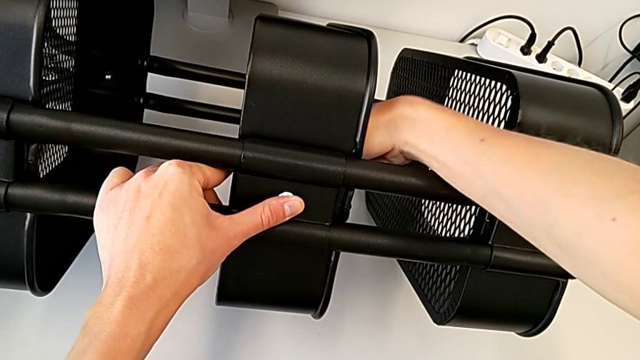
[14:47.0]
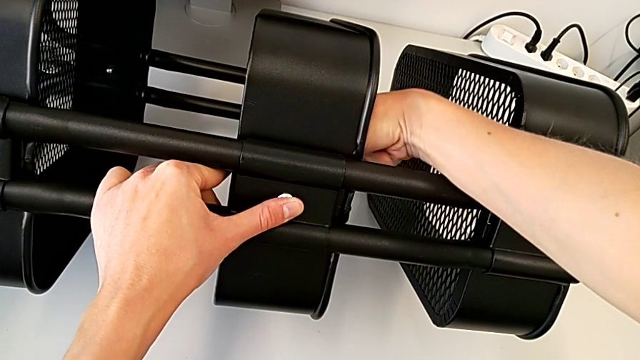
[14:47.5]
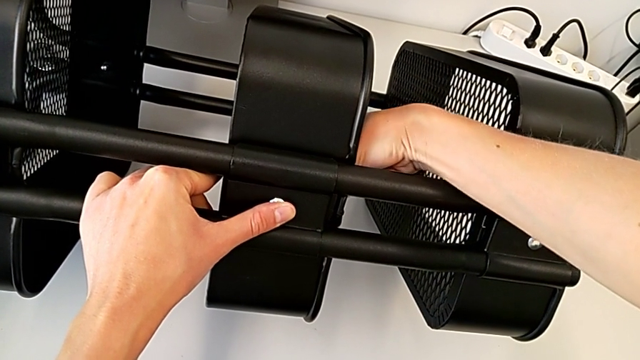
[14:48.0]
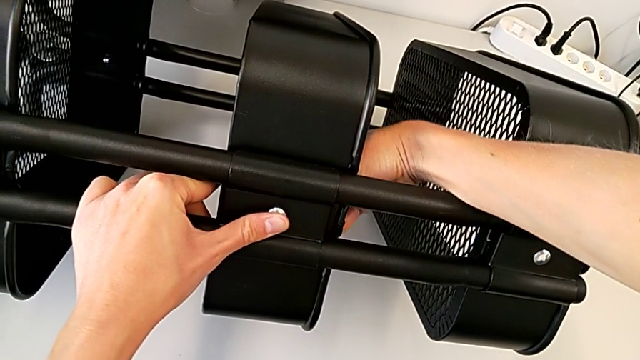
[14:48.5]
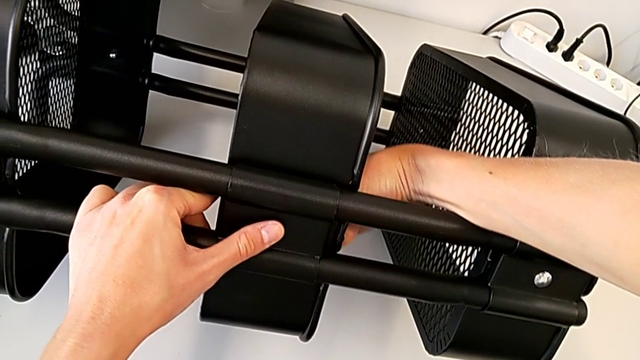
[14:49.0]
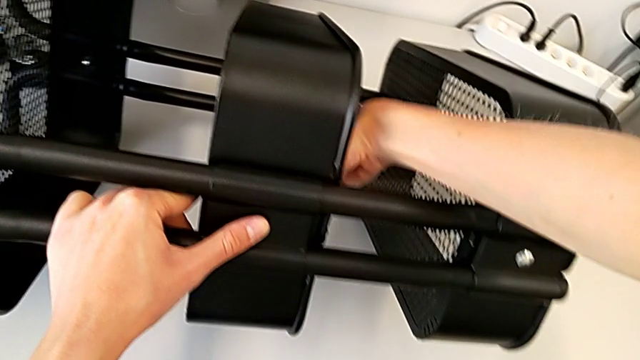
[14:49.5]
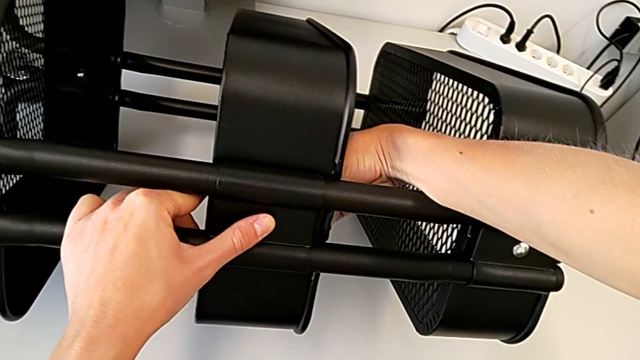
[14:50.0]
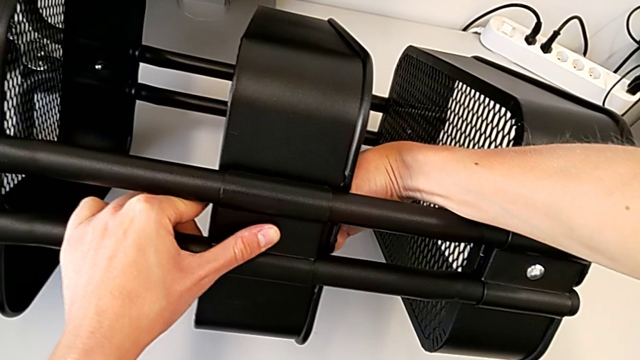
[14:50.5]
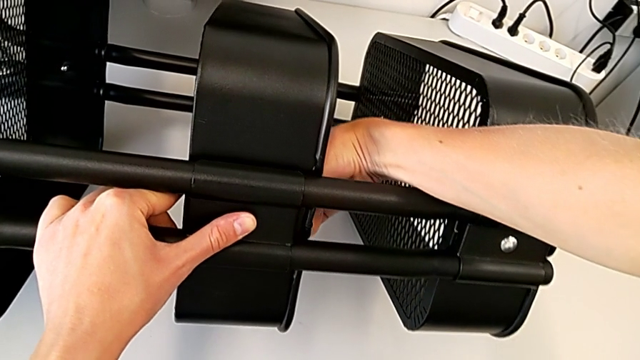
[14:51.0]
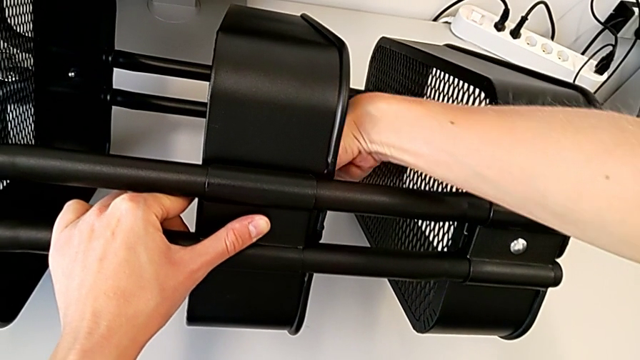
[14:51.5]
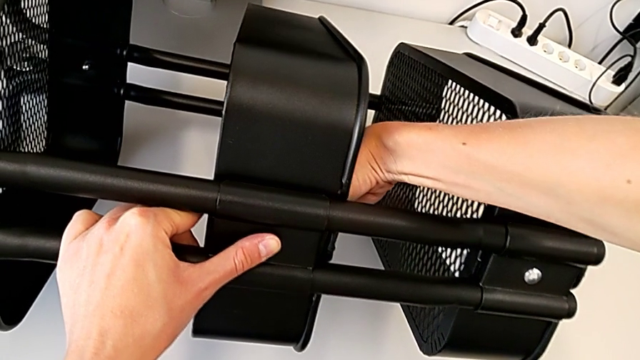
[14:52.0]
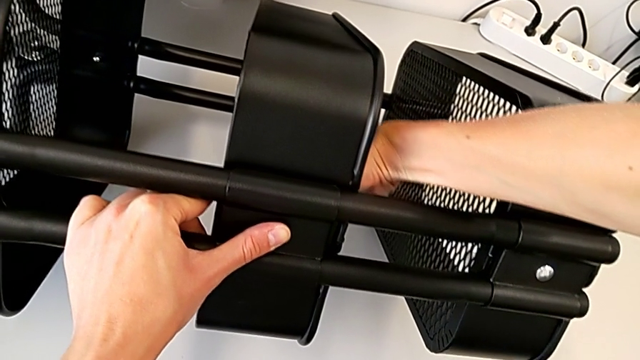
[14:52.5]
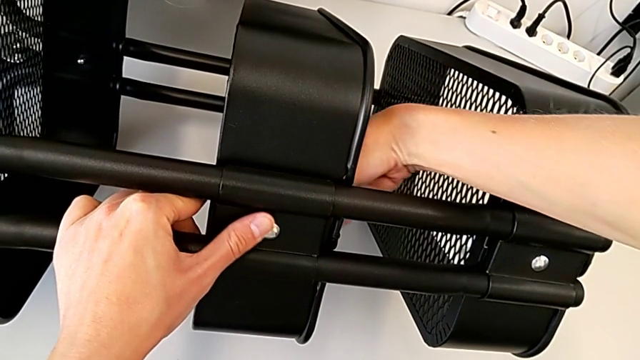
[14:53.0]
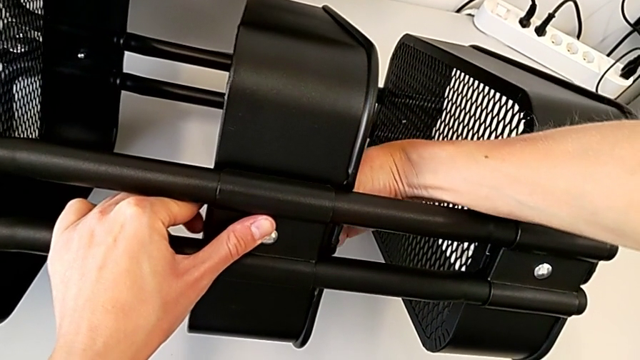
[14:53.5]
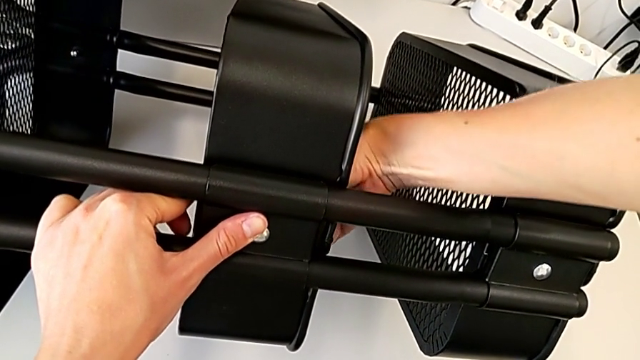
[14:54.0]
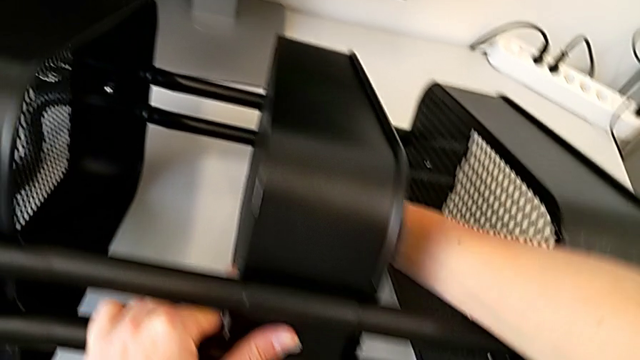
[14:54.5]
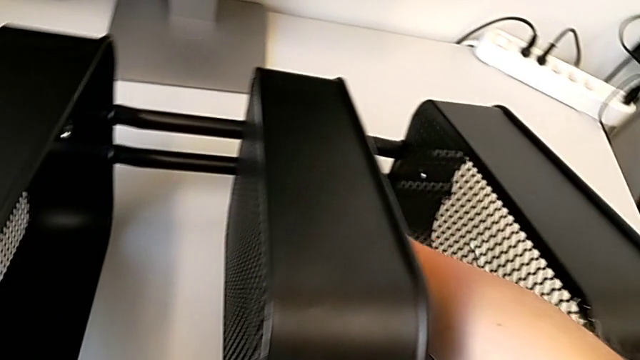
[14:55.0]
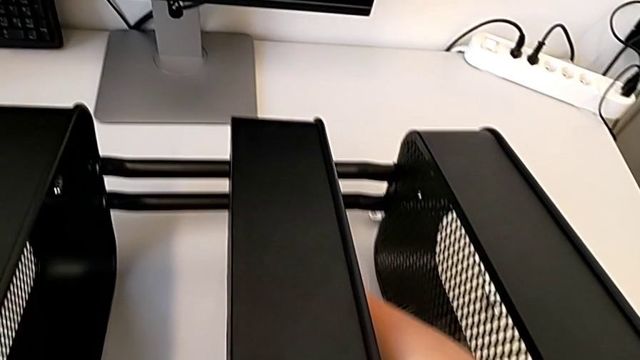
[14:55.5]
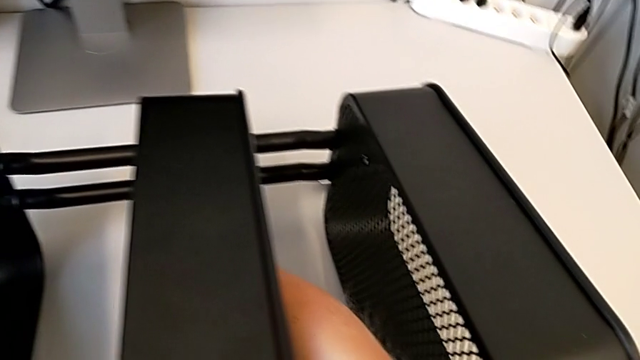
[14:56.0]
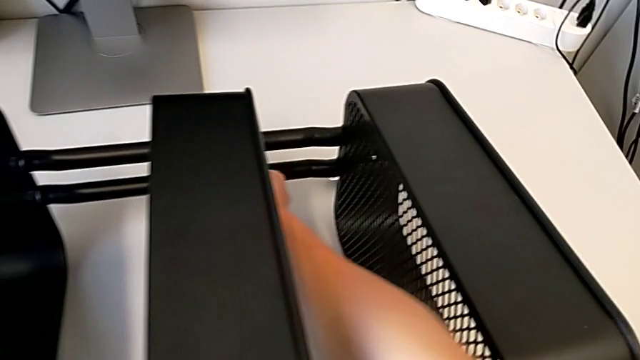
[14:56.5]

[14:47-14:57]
The camera wearer is attaching a hexagon cap nut to the middle tray and screwing the screw. They keep screwing the middle hexagon cap nut.

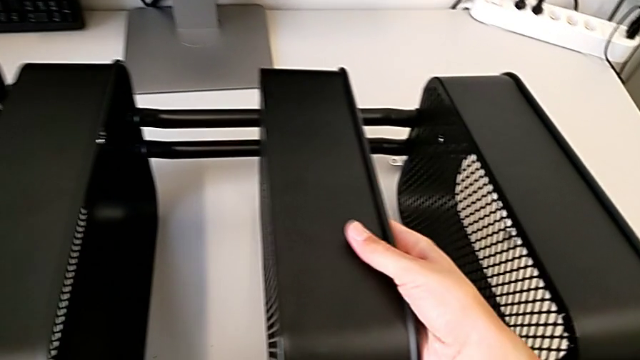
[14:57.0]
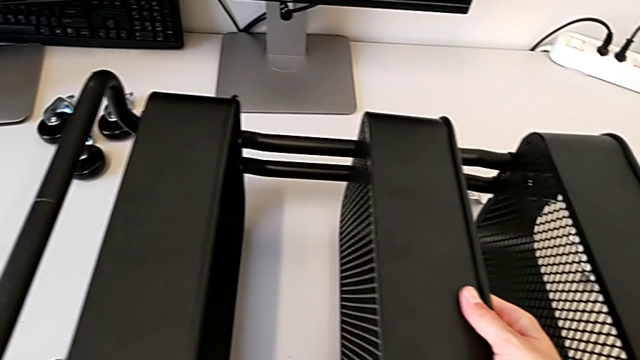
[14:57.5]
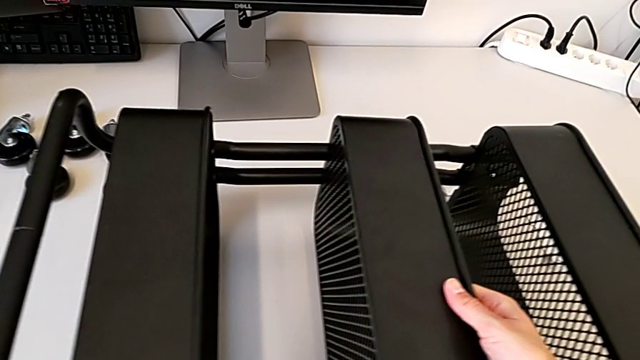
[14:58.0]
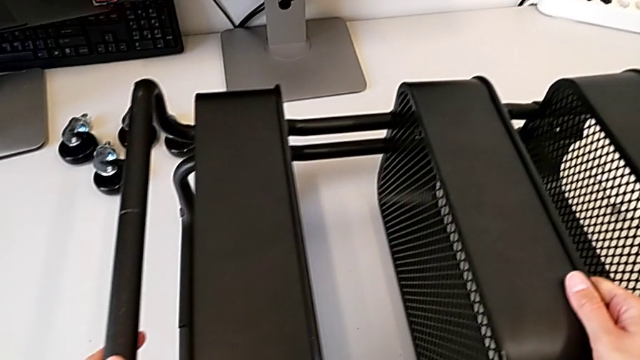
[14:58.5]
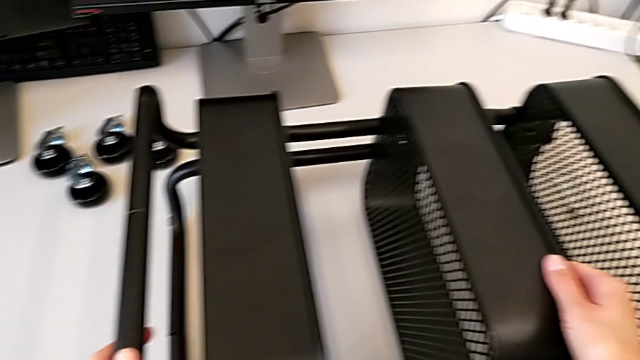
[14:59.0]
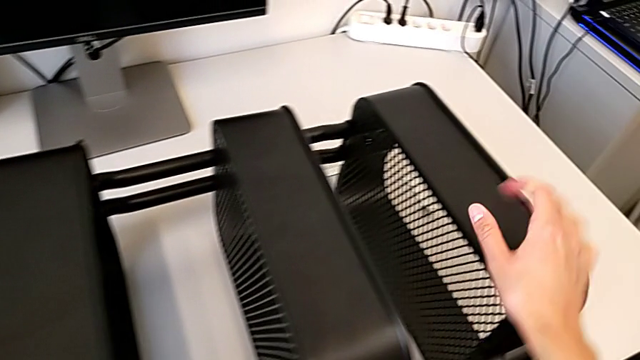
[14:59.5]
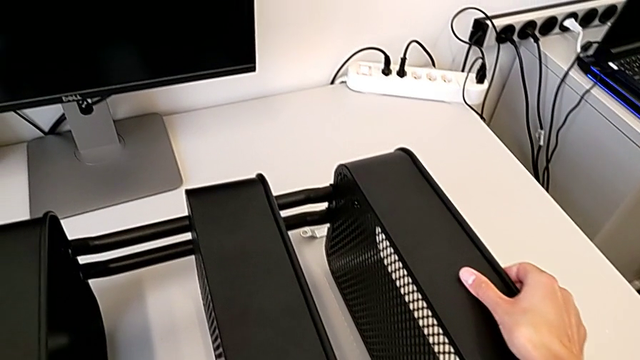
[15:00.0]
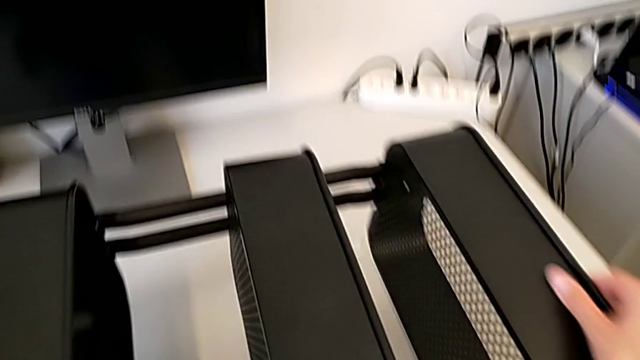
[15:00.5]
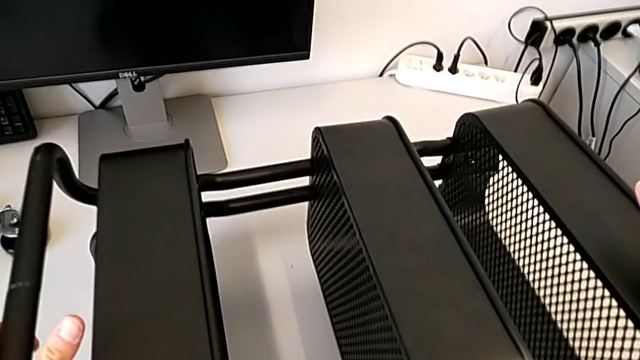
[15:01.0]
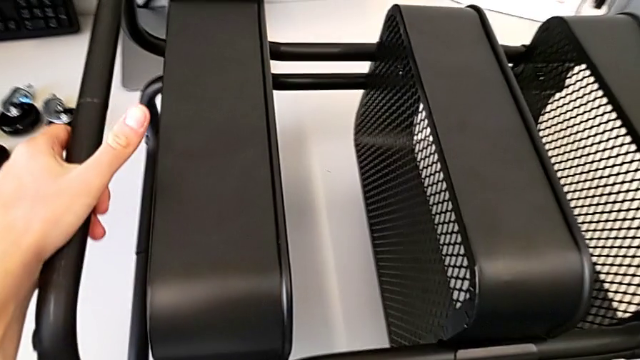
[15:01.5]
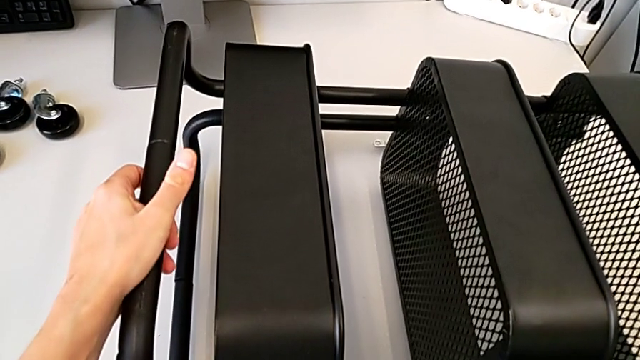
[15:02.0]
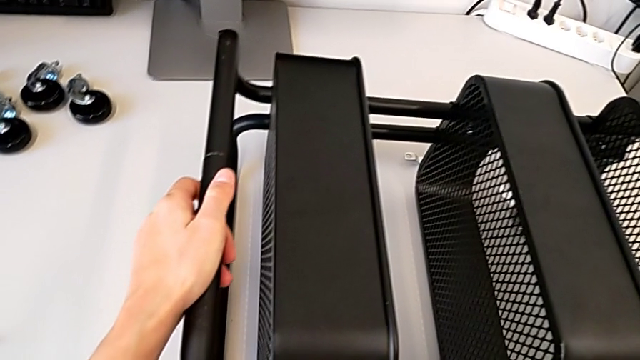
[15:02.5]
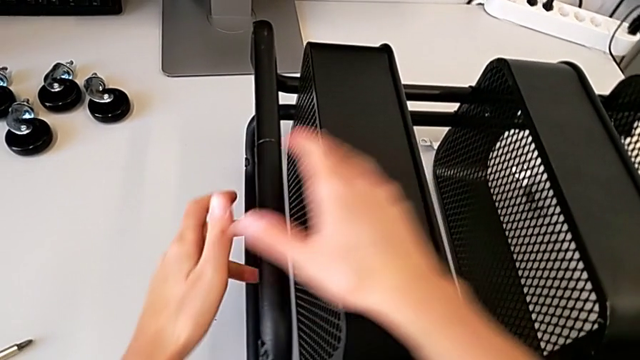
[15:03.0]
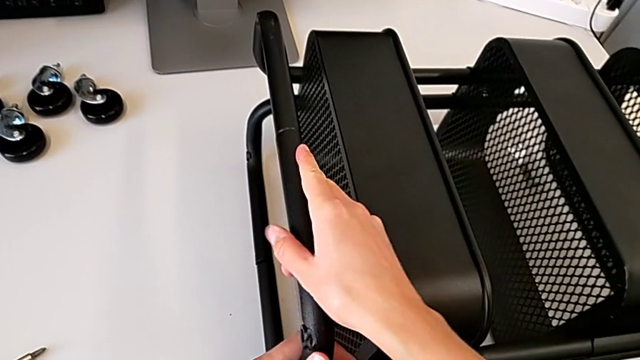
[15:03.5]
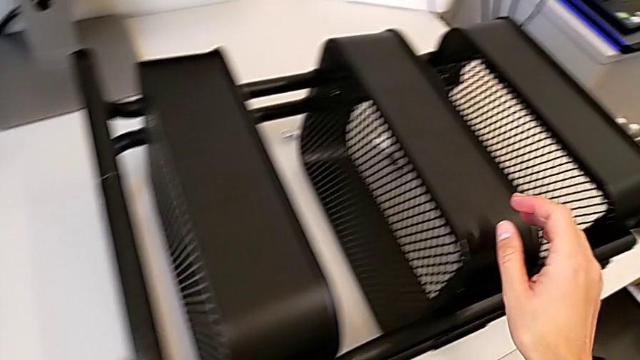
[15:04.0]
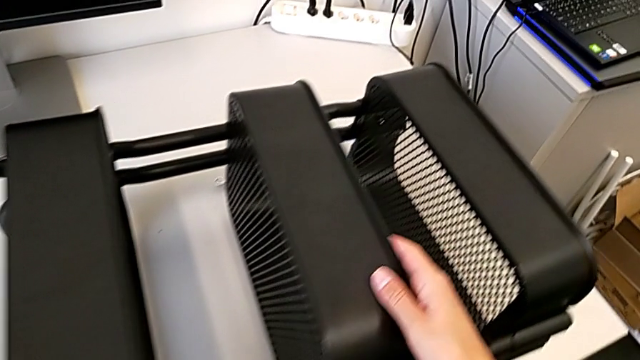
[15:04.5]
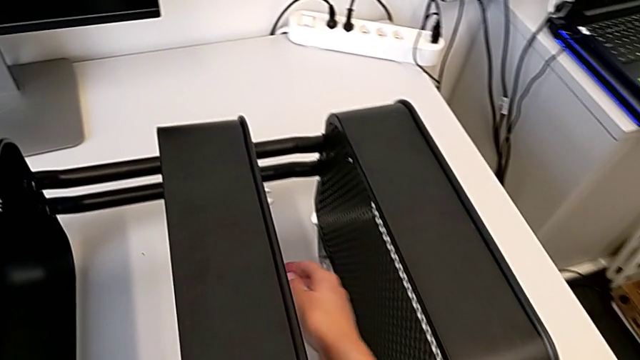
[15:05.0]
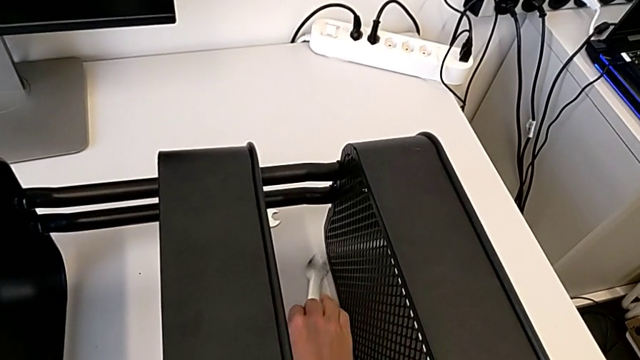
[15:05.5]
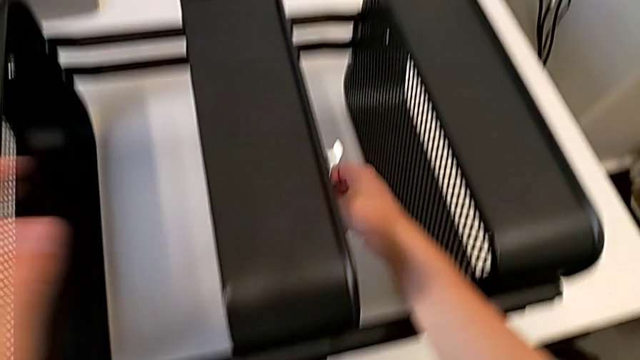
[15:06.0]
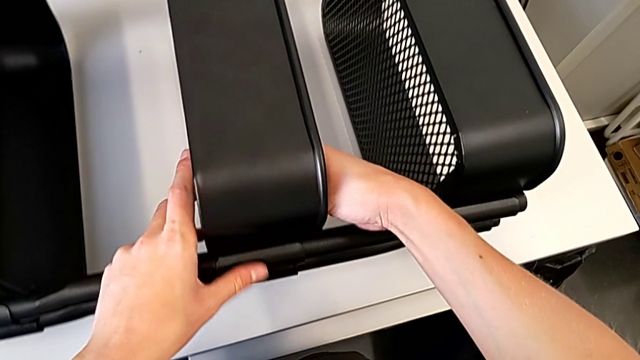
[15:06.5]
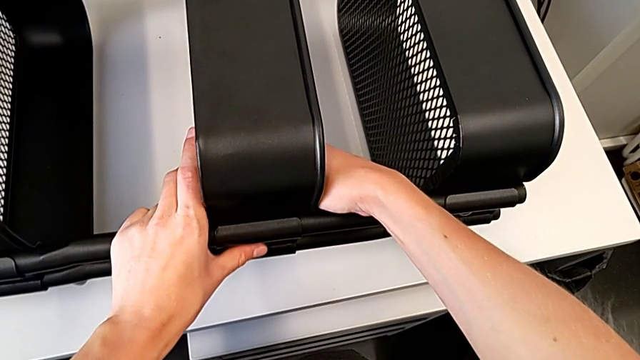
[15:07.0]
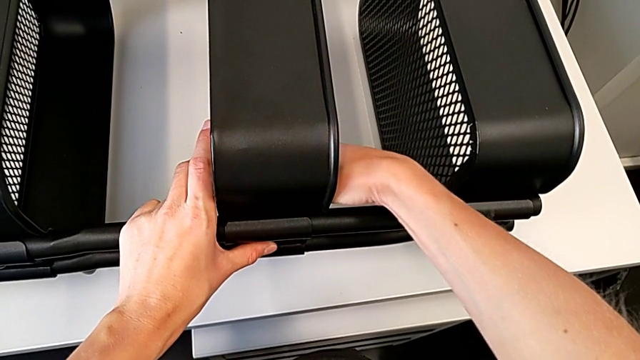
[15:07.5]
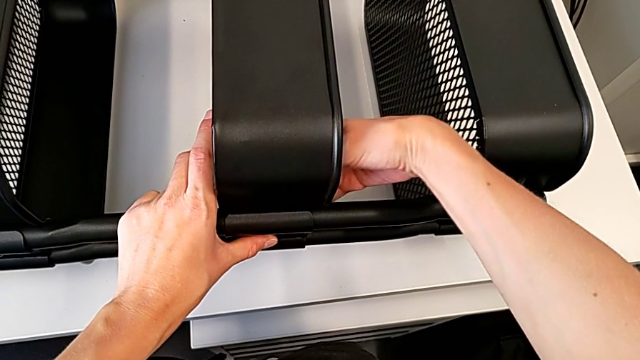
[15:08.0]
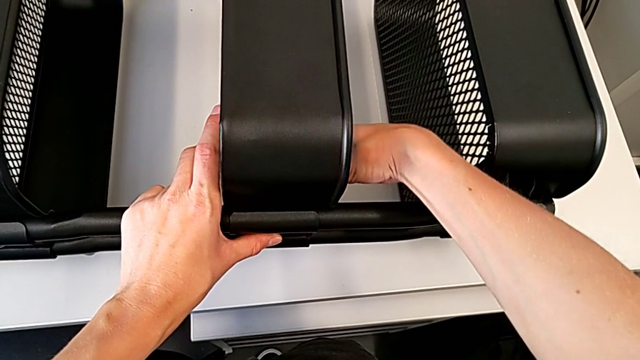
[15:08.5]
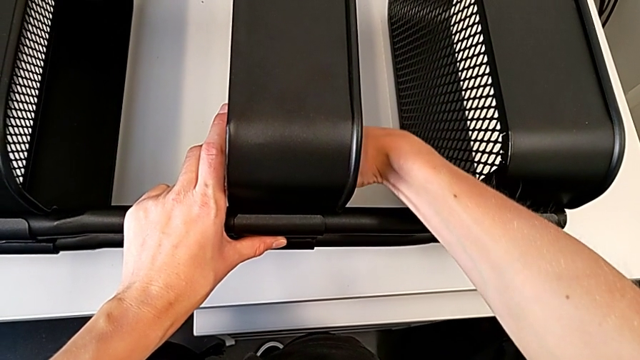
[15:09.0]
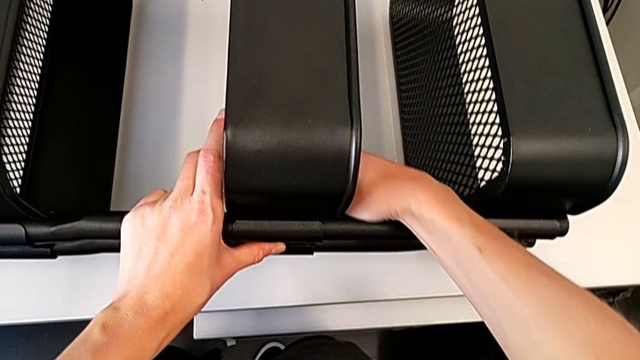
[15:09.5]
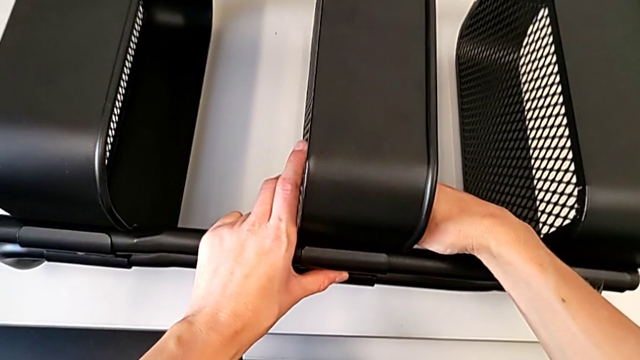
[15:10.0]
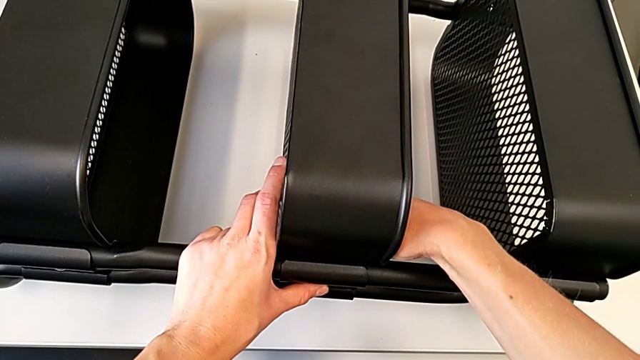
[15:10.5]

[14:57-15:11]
The camera wearer is attaching a hexagon cap nut to the middle tray and screwing the screw. They wrongly inspect the hexagon cap nut, grab the spanner wrench and begin to screw the middle hexagon cap nut.
